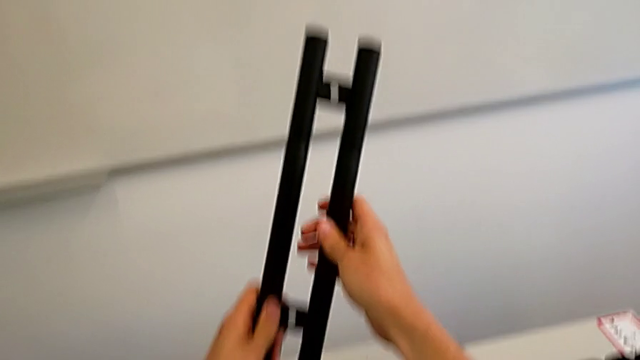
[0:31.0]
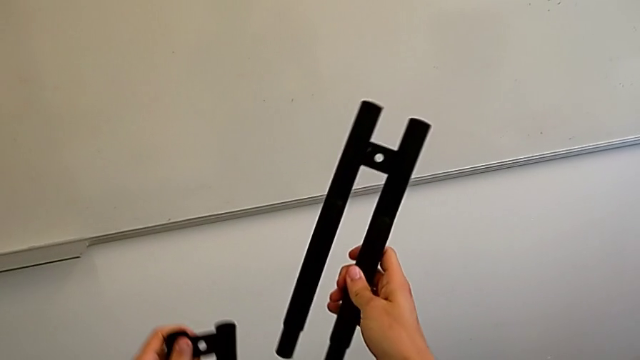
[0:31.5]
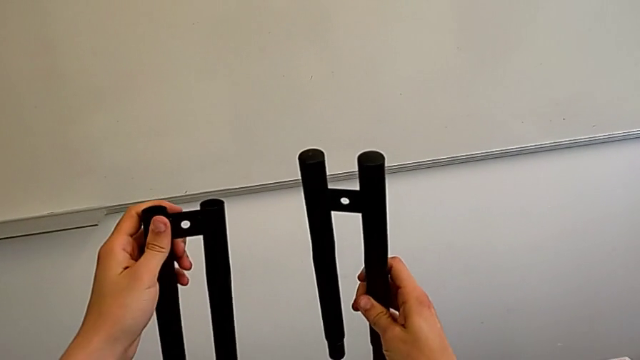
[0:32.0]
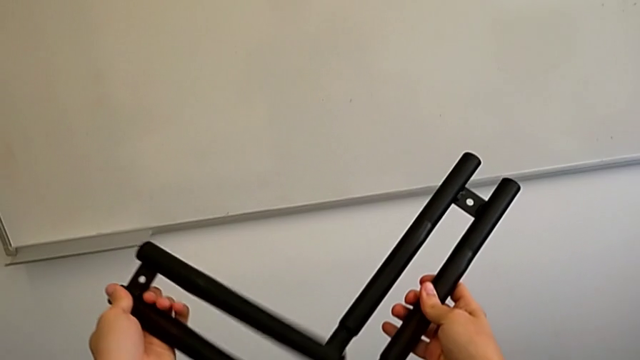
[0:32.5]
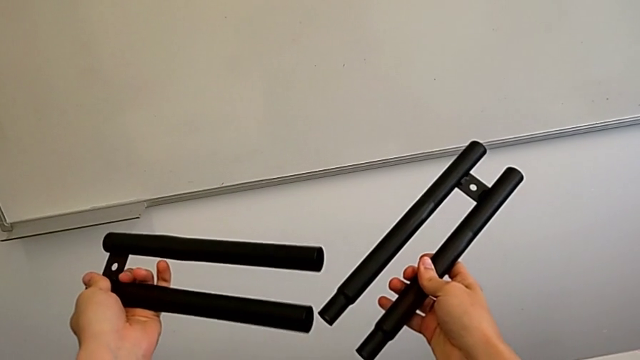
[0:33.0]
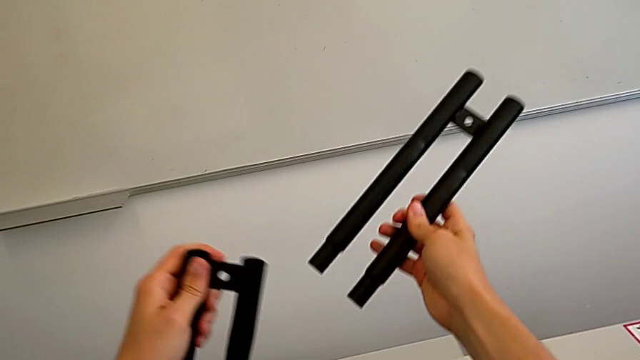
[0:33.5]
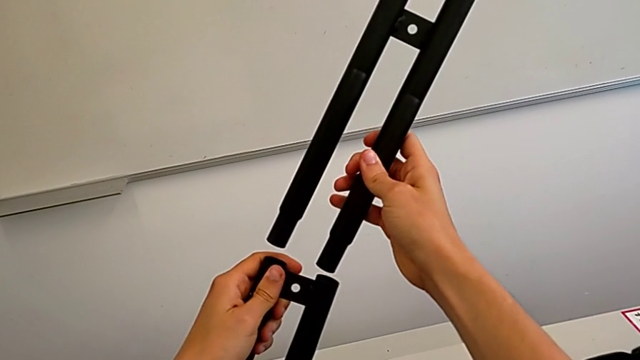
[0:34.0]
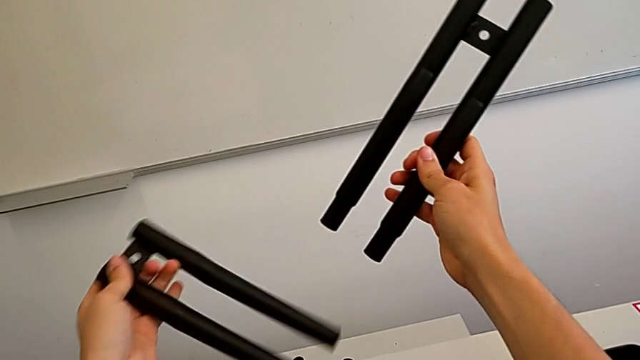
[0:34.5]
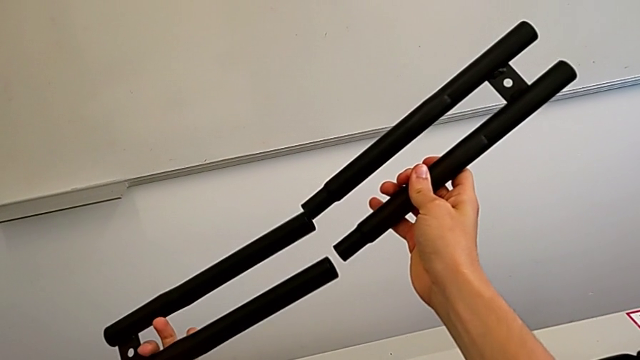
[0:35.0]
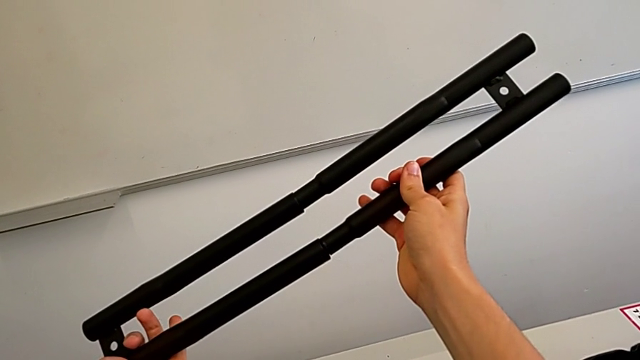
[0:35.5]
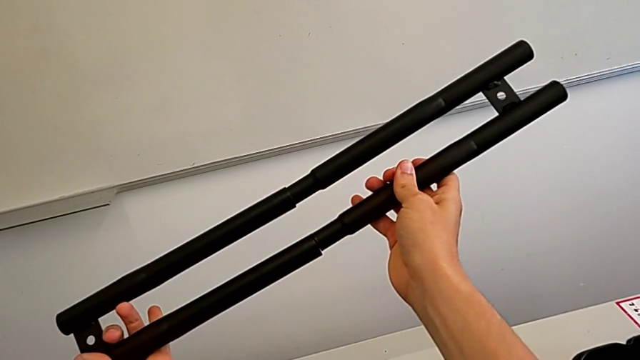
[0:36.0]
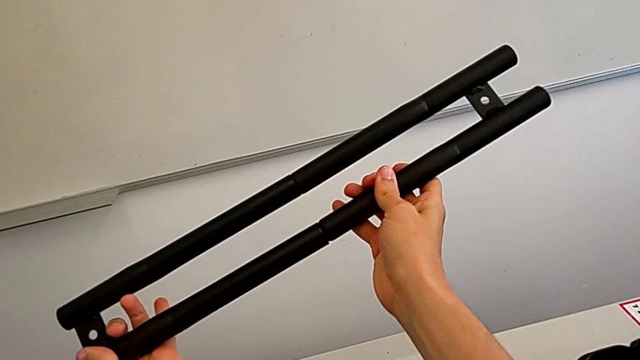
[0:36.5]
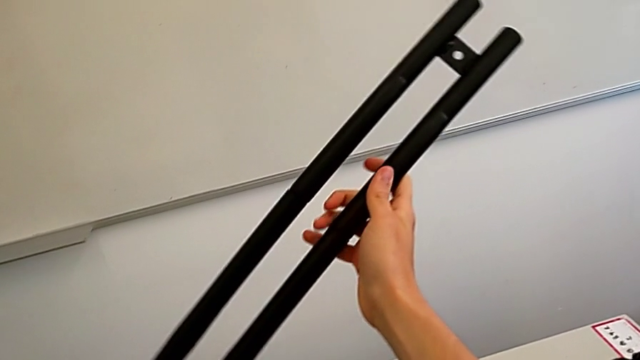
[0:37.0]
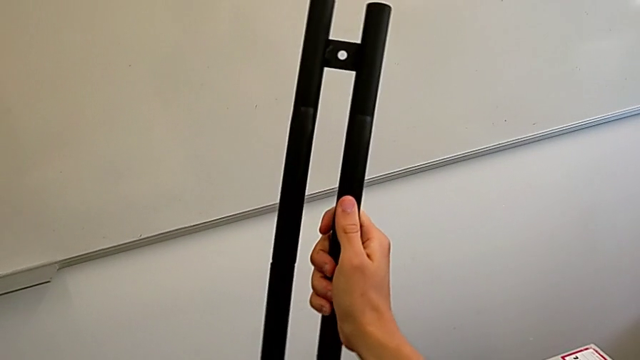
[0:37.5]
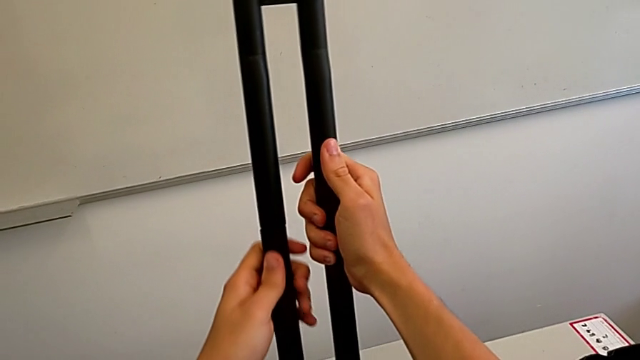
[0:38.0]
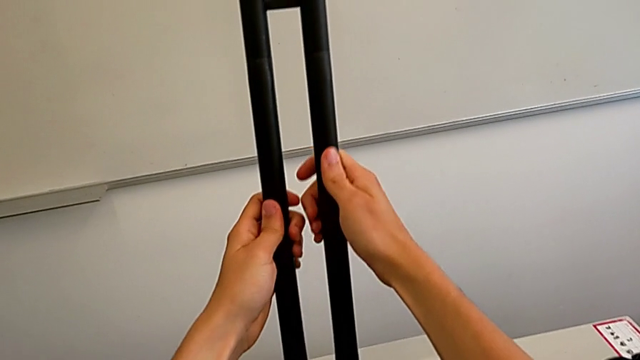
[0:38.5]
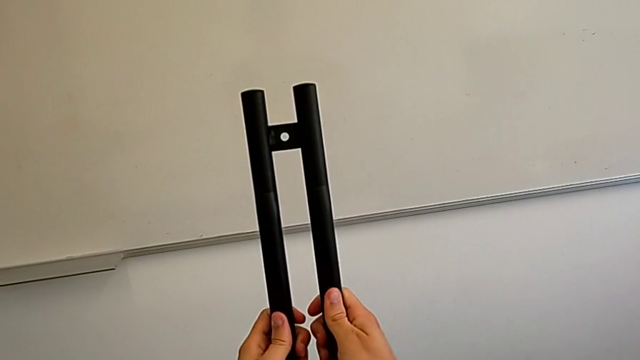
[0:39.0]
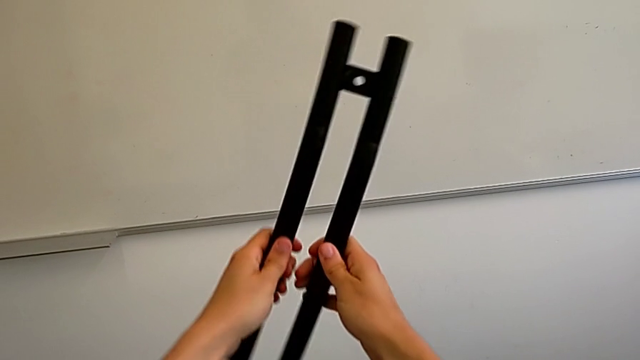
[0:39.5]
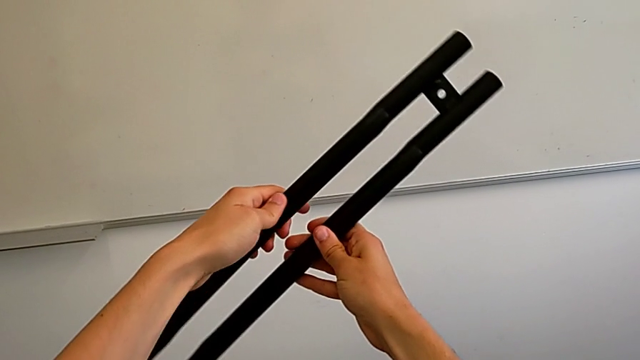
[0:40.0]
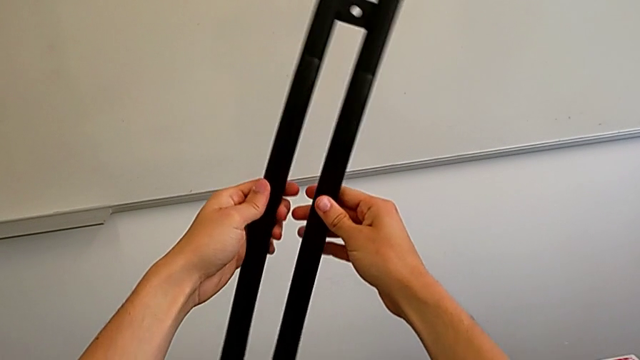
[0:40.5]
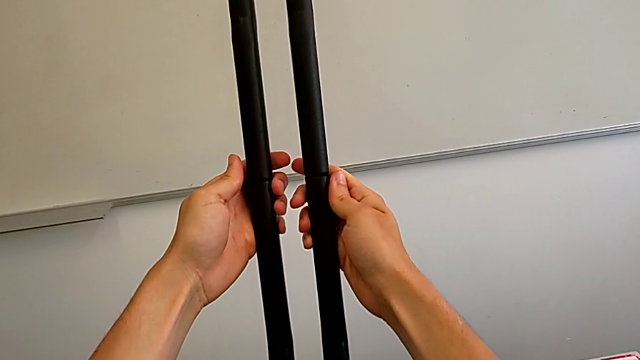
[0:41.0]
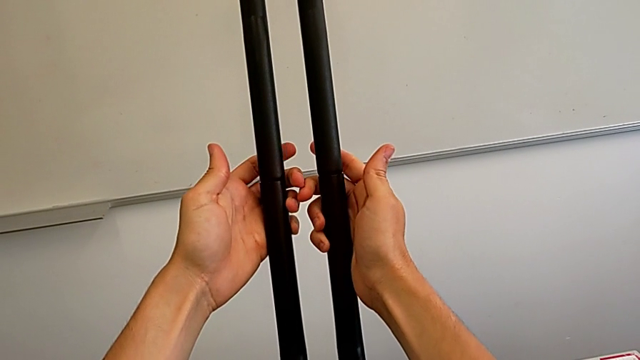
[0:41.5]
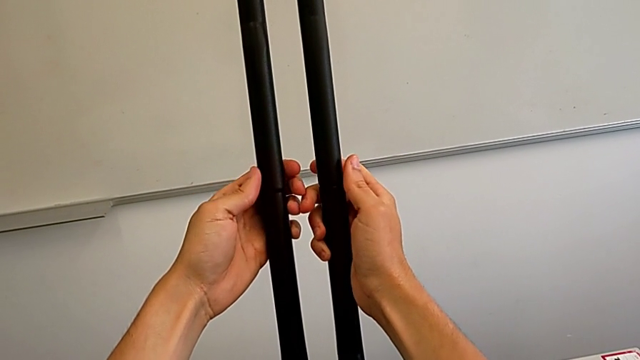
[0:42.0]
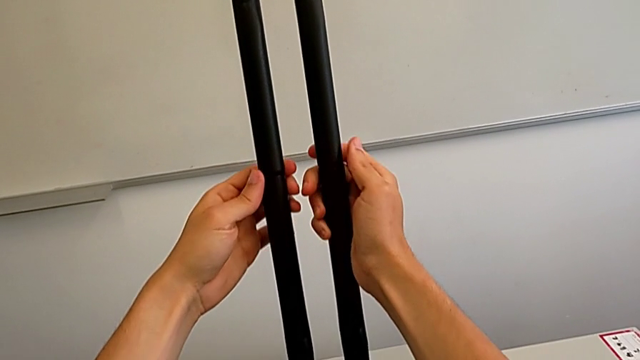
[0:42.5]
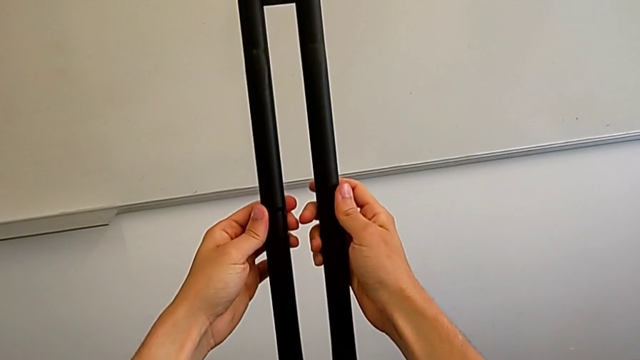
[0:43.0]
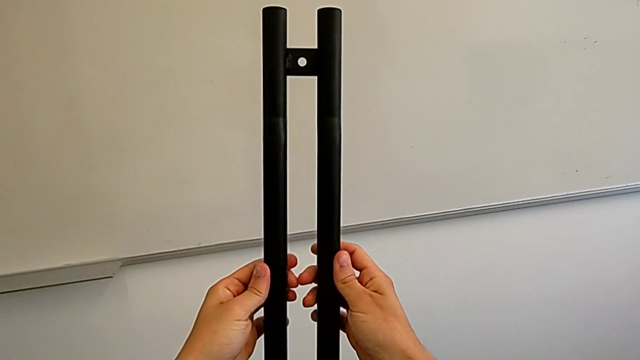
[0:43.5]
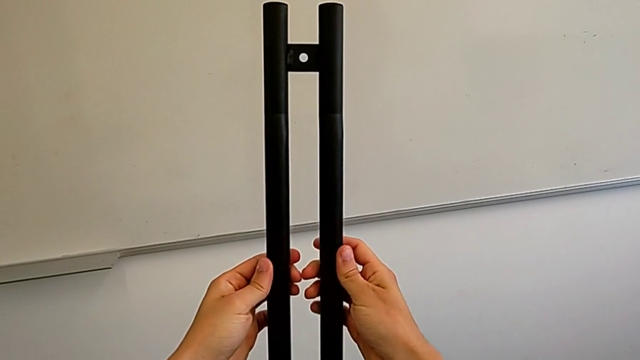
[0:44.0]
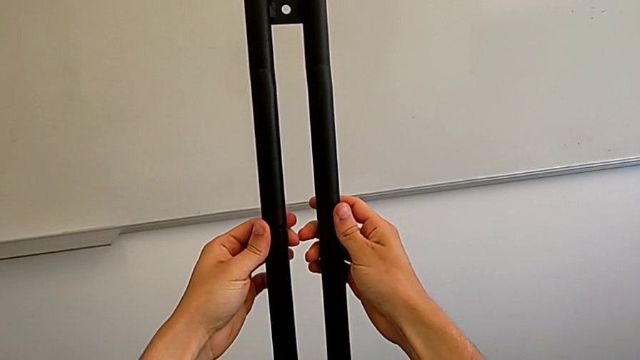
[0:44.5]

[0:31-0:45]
The camera wearer is attaching the legs together. They withdraw the leg, wrongly align it, assemble it and wrongly hold it.

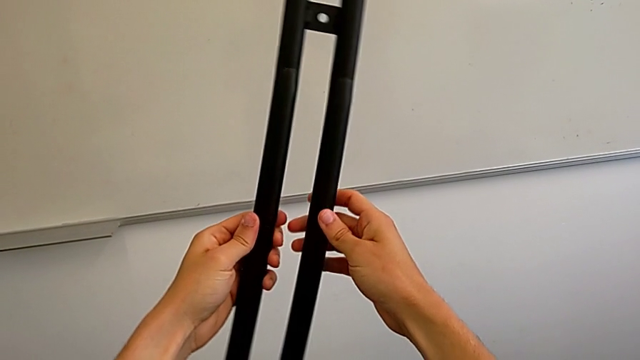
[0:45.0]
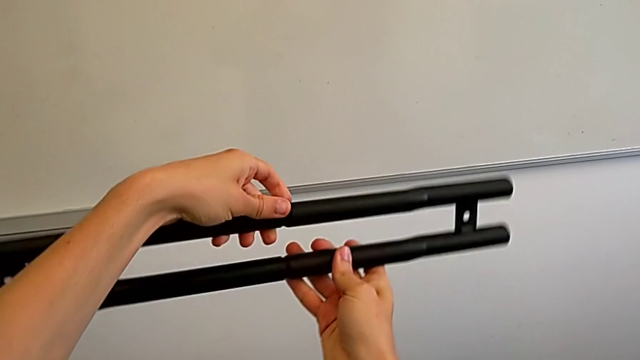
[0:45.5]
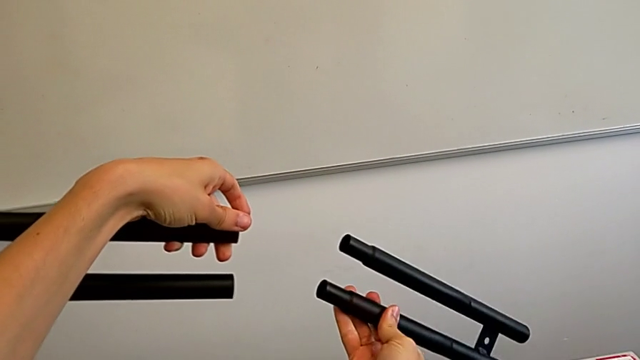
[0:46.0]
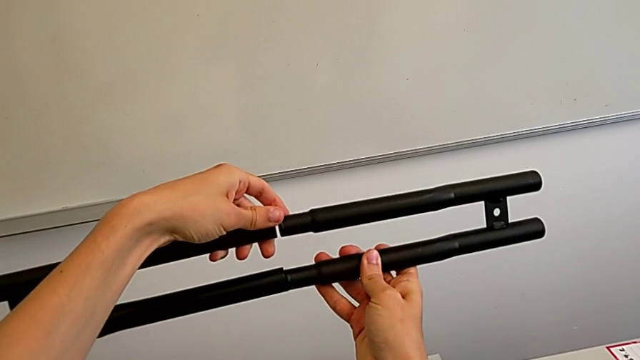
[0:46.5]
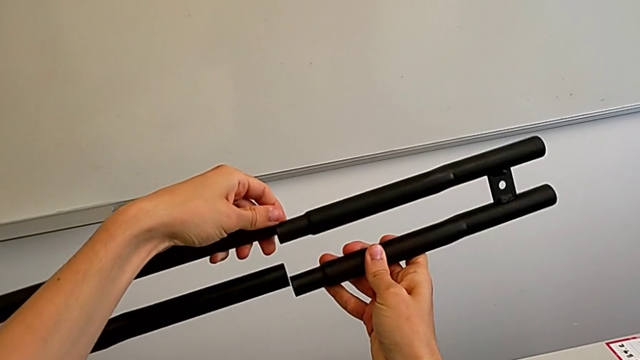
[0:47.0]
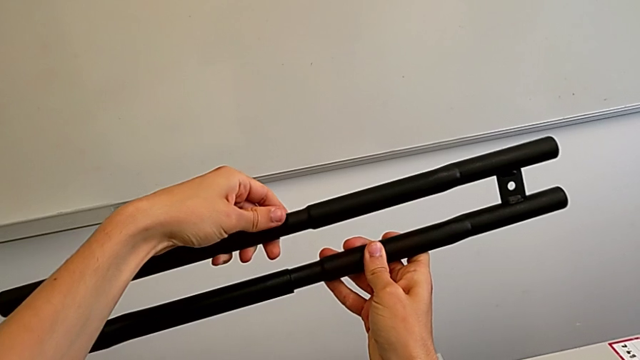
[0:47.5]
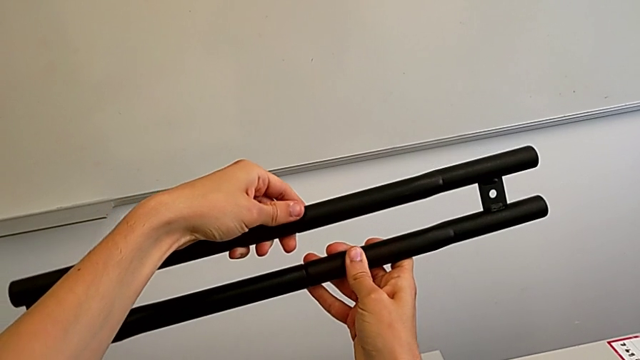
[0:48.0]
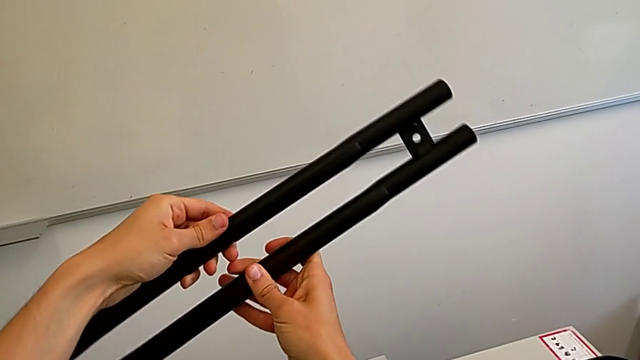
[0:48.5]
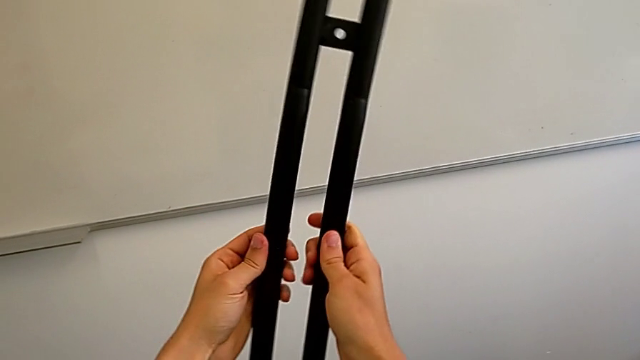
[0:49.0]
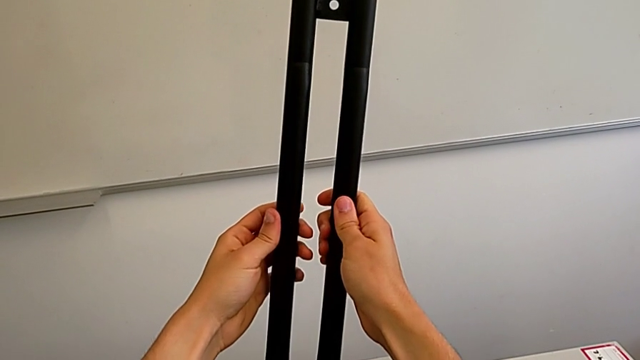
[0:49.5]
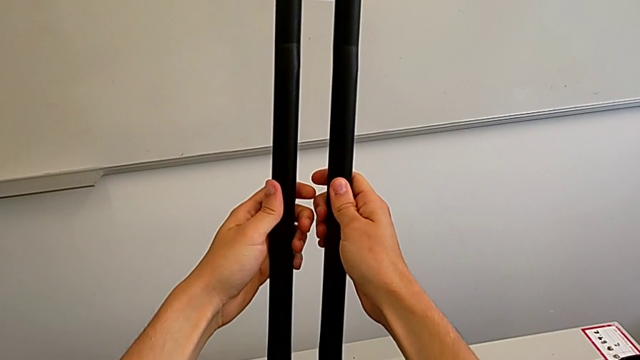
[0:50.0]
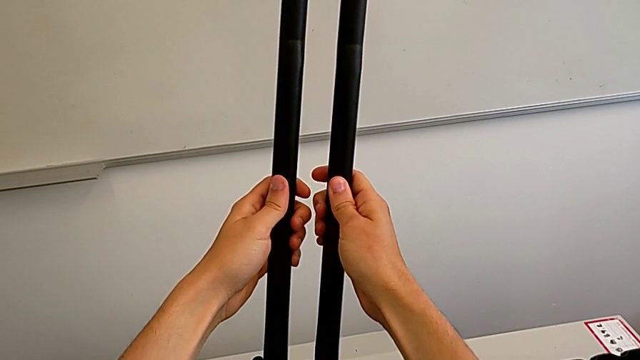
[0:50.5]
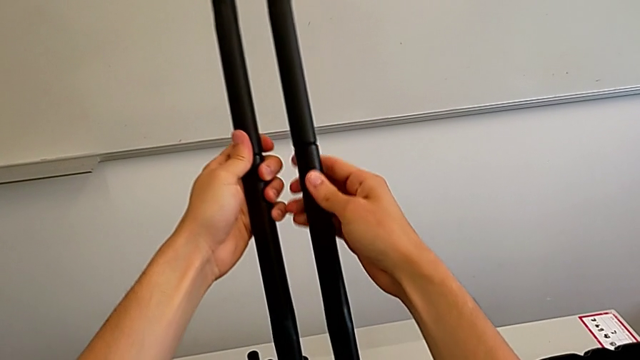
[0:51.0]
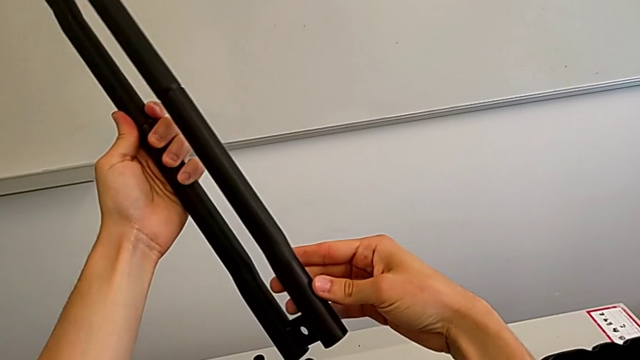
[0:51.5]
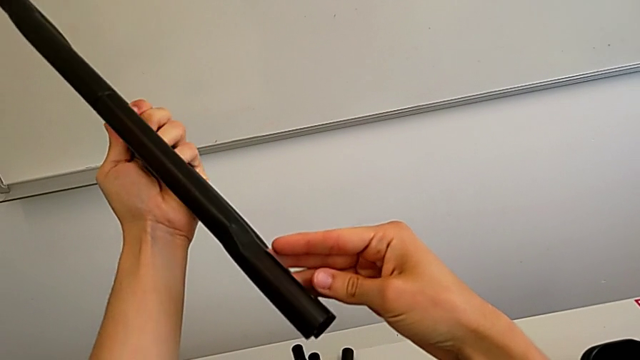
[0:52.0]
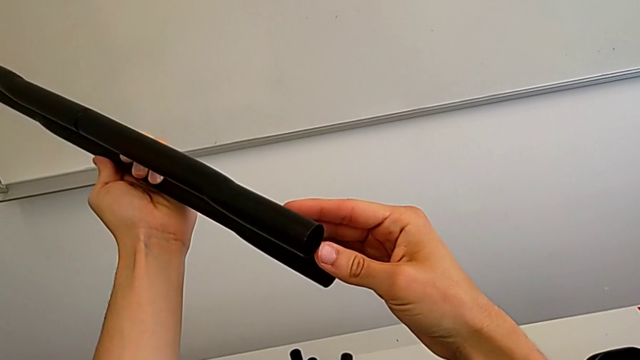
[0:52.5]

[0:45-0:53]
The camera wearer is attaching the legs together. They withdraw the leg, assemble it and begin to inspect it.
